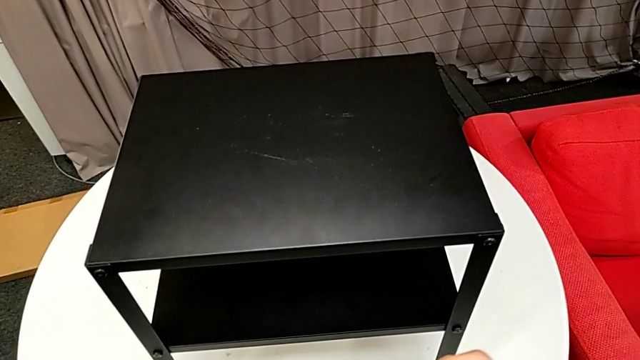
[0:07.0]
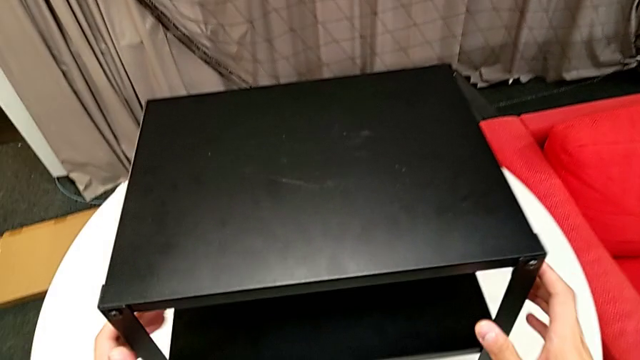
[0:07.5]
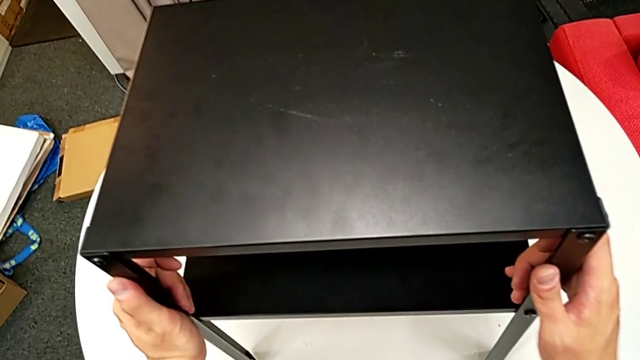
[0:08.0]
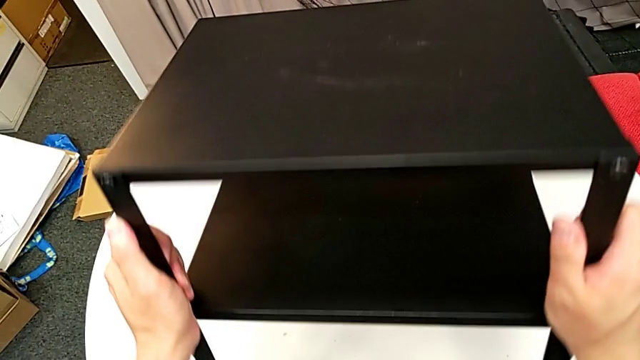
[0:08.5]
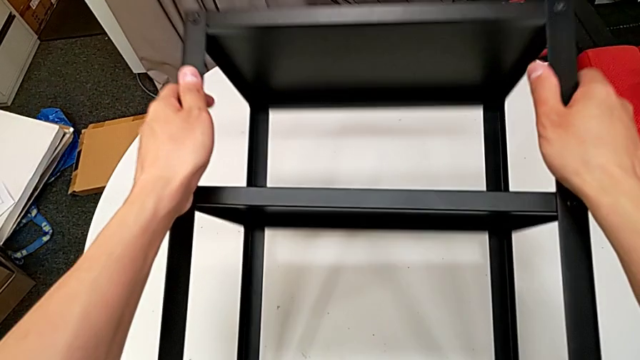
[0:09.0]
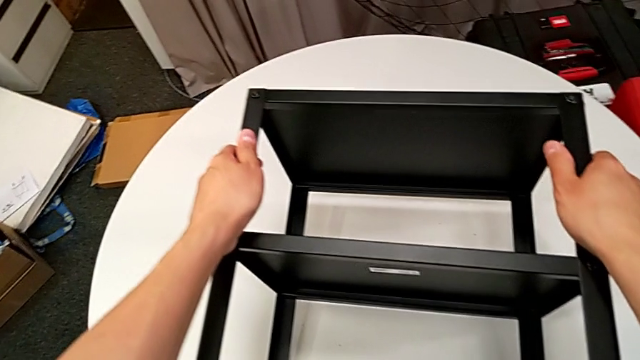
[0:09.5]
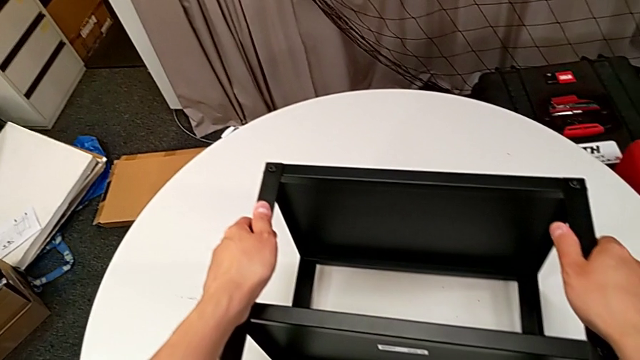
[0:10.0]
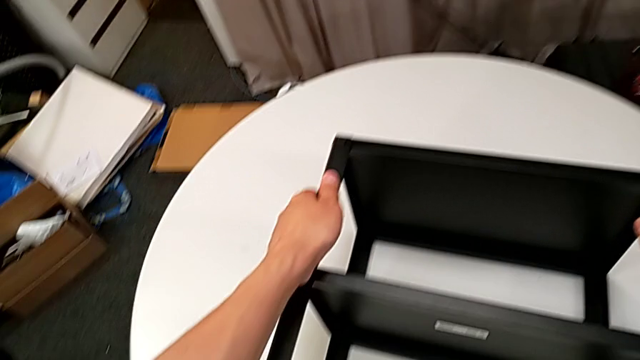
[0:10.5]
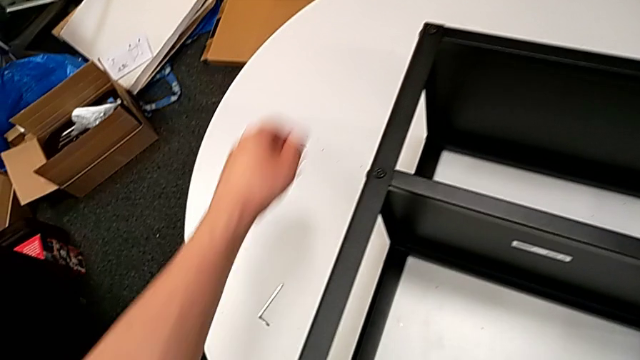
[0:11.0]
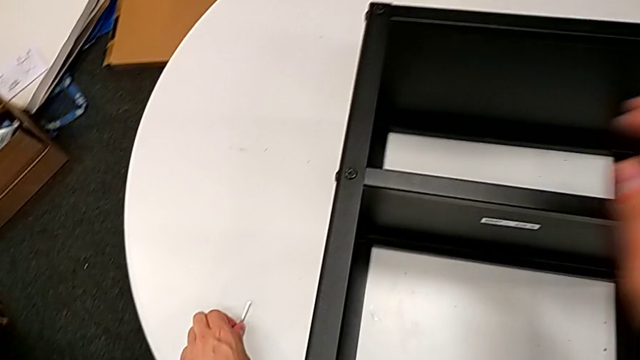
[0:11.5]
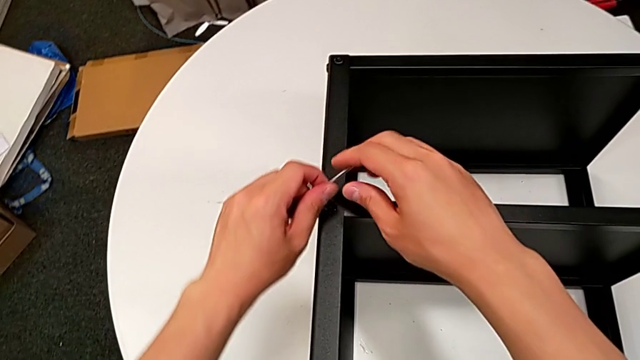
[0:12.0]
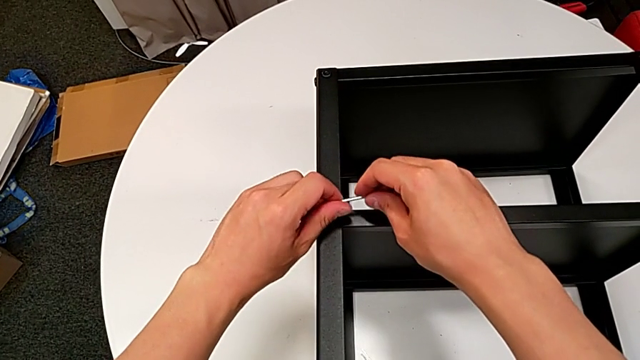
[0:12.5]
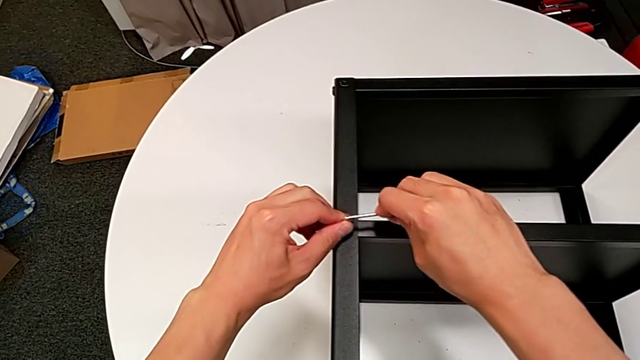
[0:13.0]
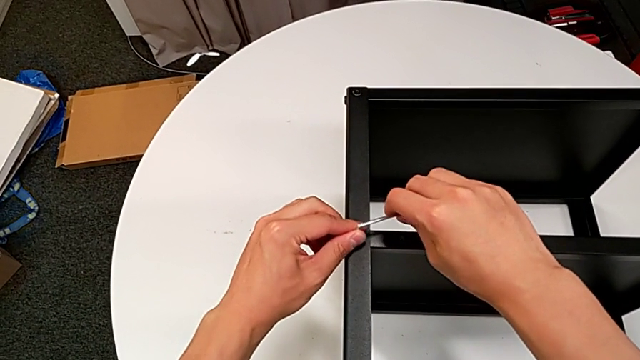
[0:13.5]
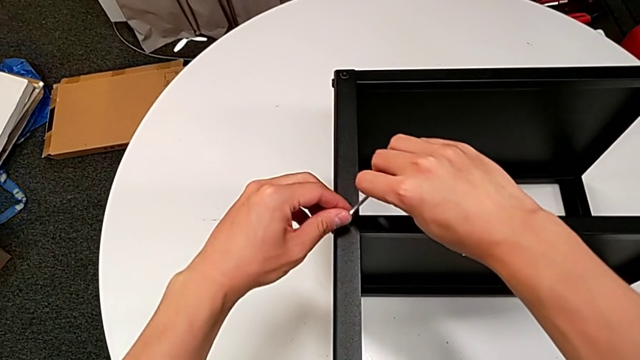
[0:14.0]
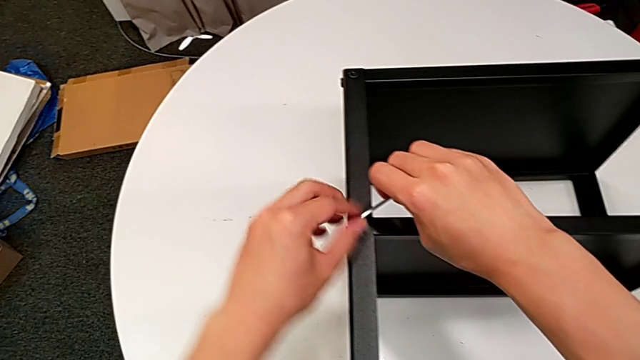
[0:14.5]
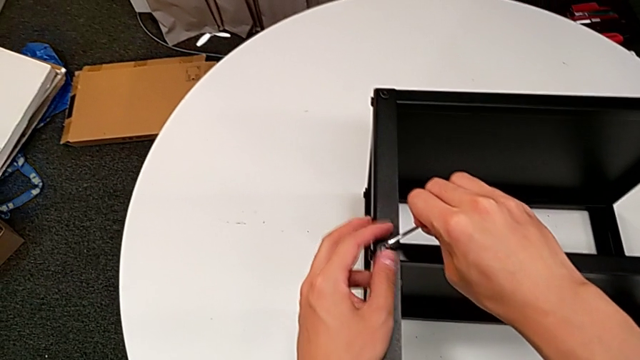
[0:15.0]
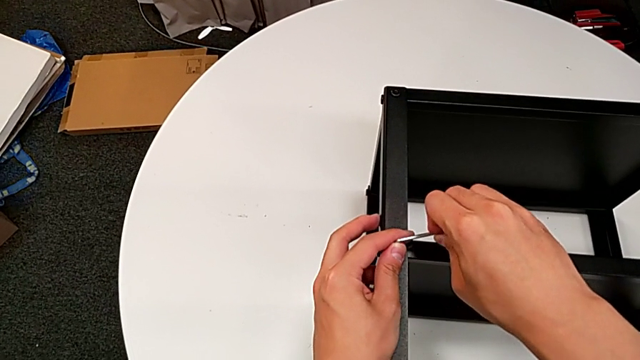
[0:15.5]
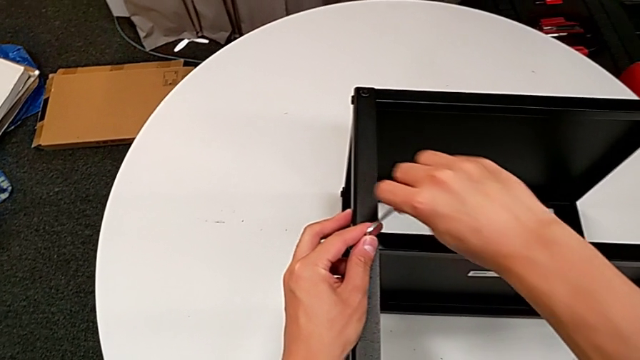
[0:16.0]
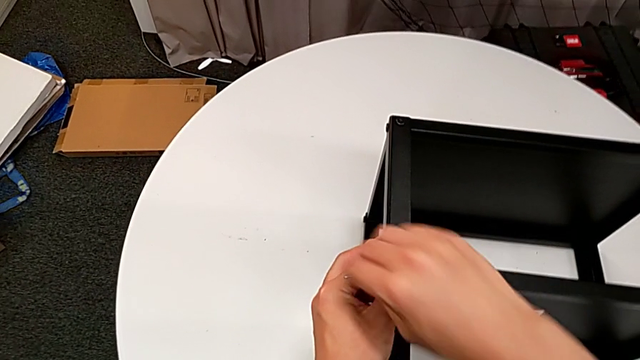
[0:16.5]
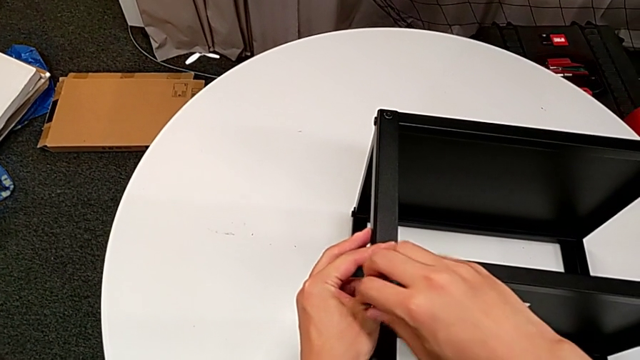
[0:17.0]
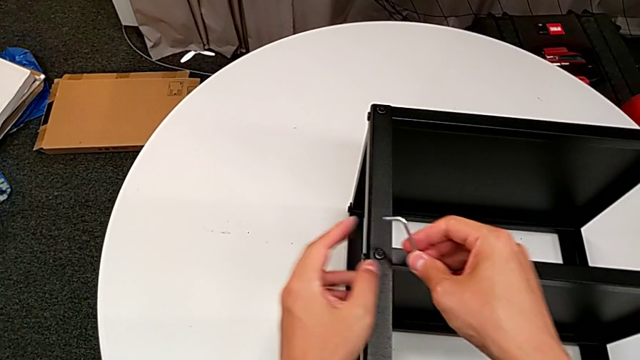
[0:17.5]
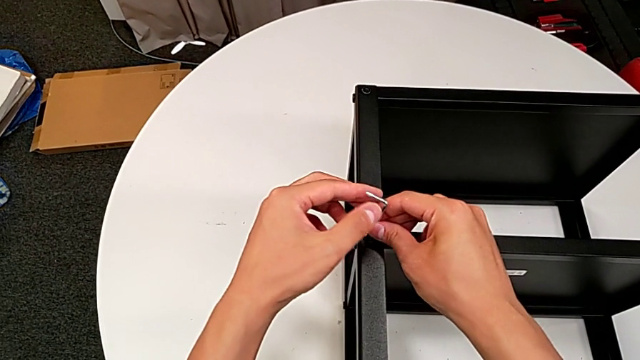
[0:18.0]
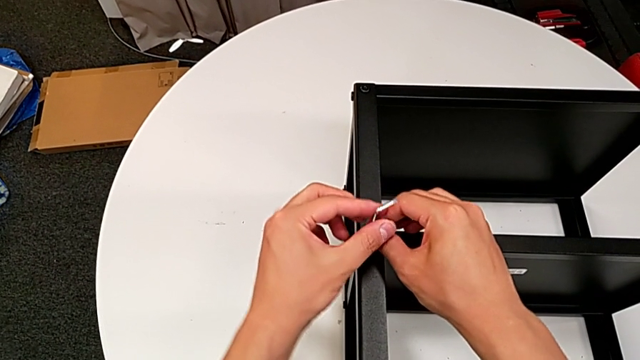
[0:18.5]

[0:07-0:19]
The camera wearer is disassembling the first leg of the table. They grab the nightstand, rotate it, grab the Allen wrench, insert it, wrongly screw the hex socket head, rotating the Allen wrench in the tightening direction, unscrew the hex socket head, withdraw the Allen wrench and insert it.

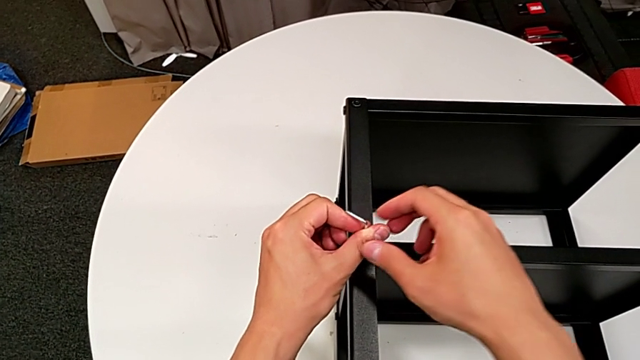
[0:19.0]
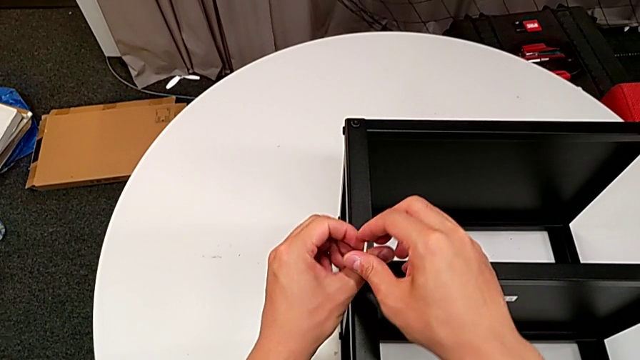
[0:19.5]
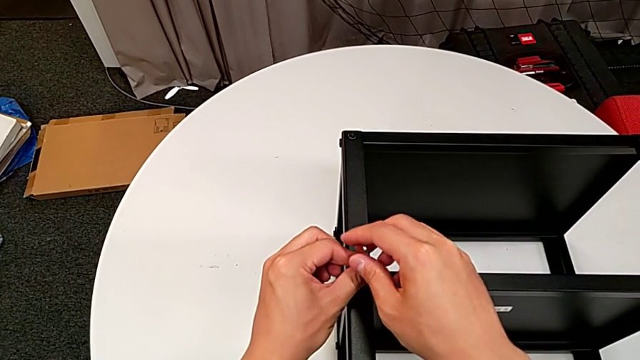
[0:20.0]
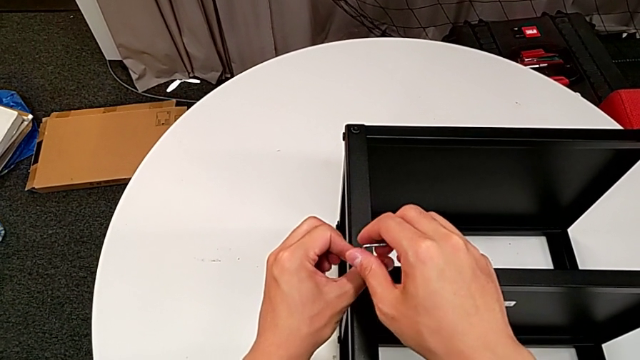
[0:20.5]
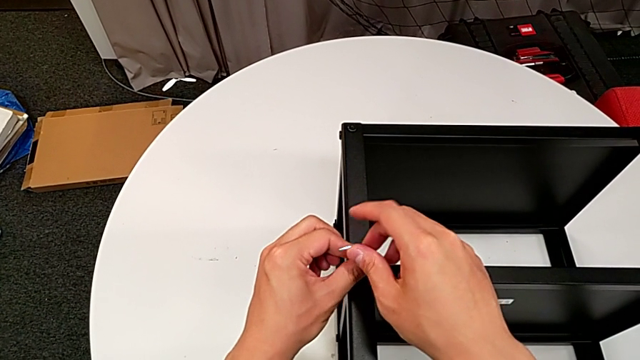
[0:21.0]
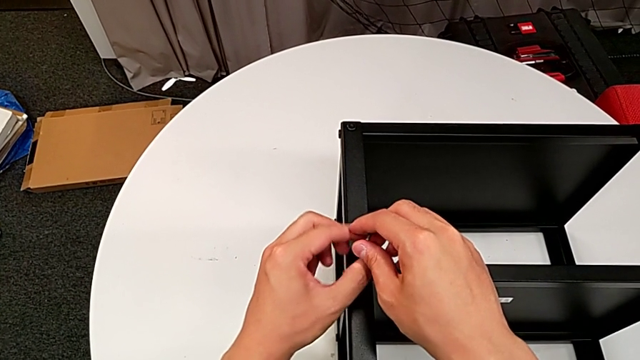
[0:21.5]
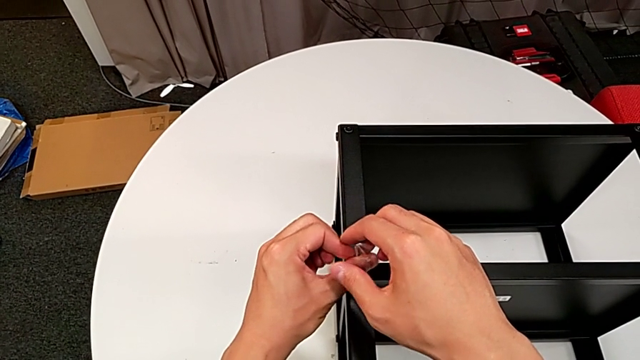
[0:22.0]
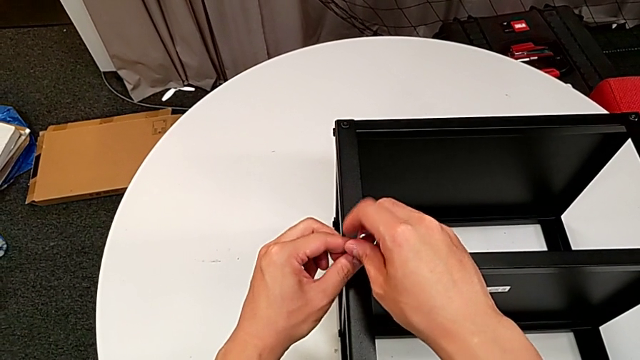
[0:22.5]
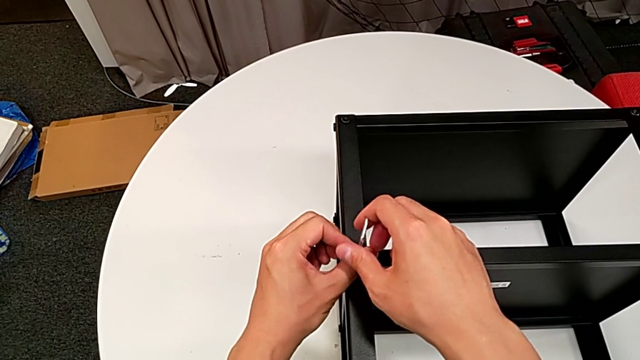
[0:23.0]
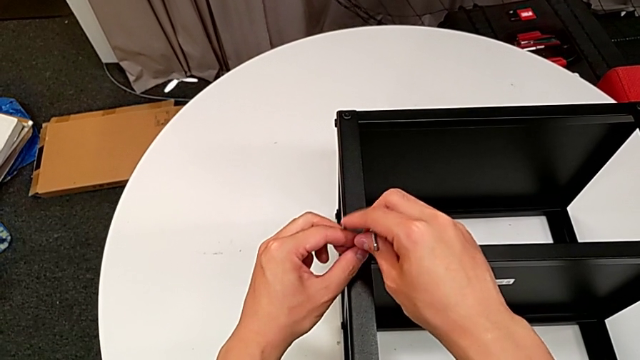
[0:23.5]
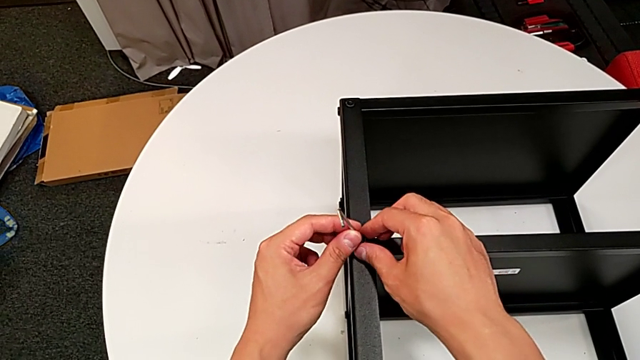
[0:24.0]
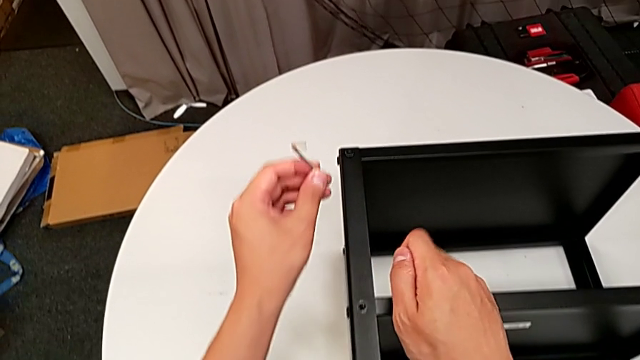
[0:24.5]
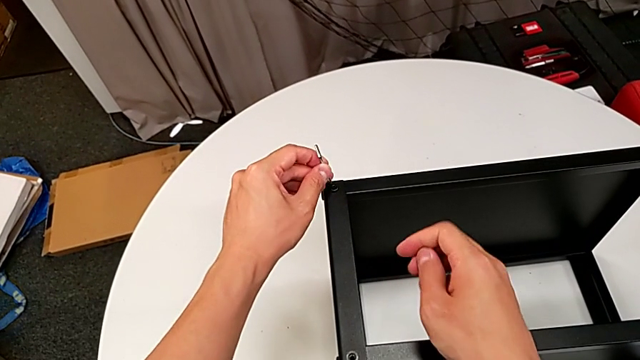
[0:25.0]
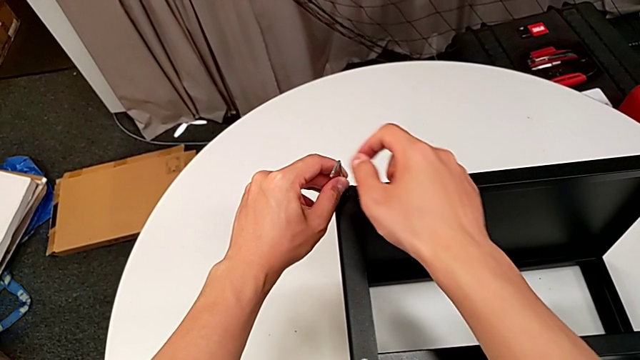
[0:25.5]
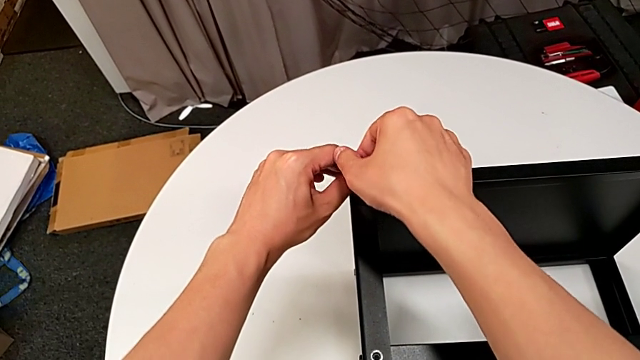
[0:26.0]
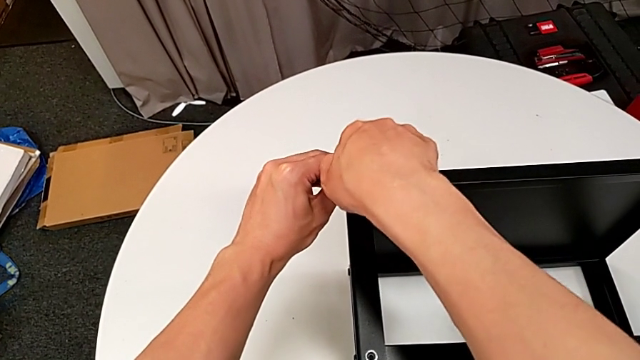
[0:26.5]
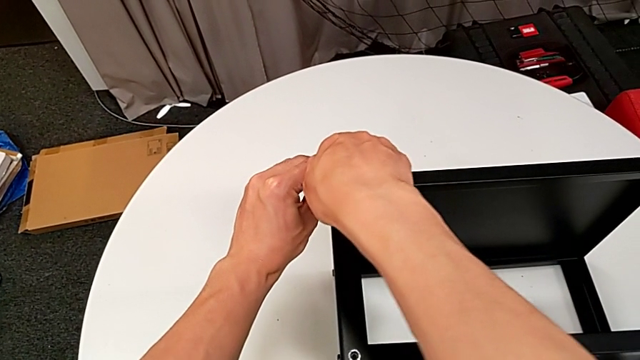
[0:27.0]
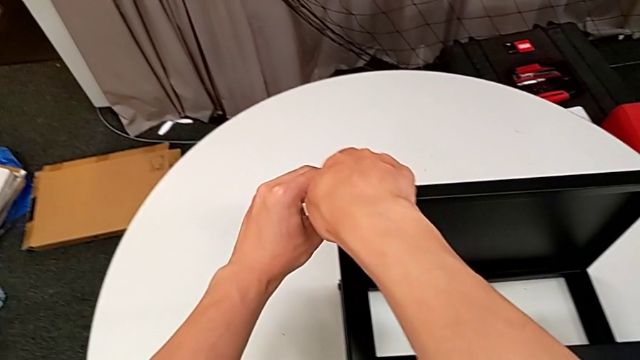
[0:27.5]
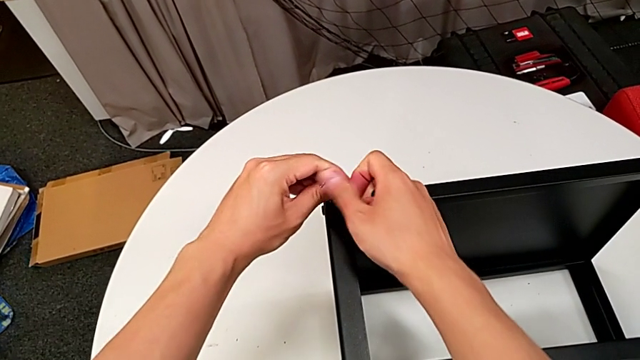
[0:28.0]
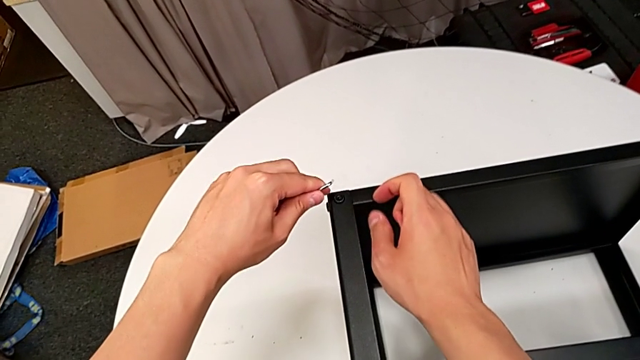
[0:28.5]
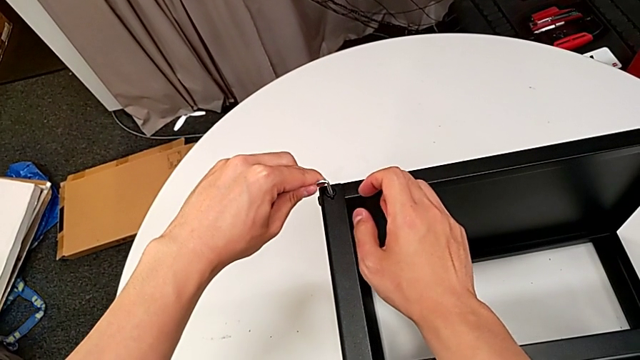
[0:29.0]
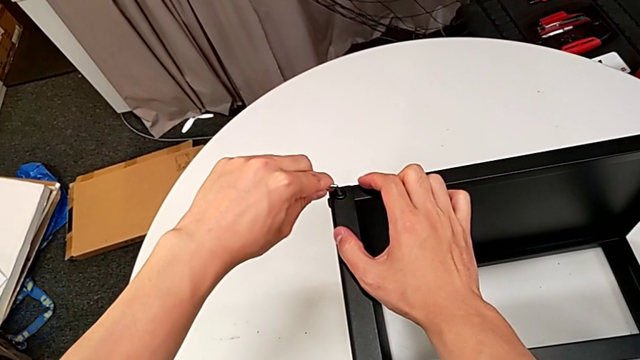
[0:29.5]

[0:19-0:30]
The camera wearer is disassembling the first leg of the table. They unscrew the hex socket head, withdraw the Allen wrench, disassemble the hex socket head, insert the Allen wrench, unscrew the hex socket head, withdraw the Allen wrench and insert it.
